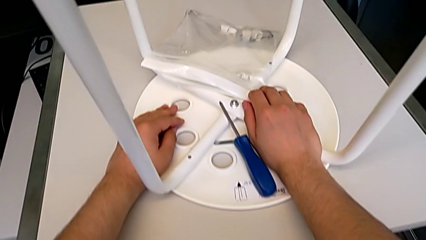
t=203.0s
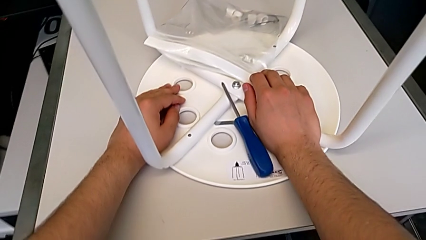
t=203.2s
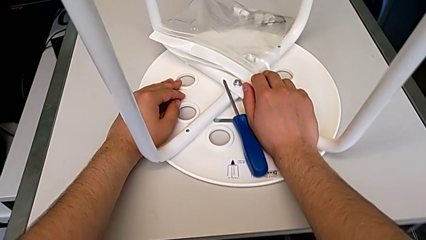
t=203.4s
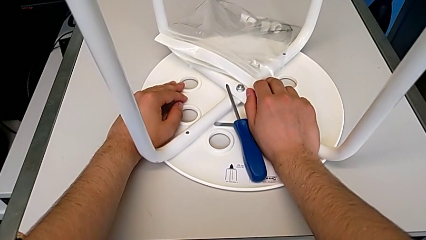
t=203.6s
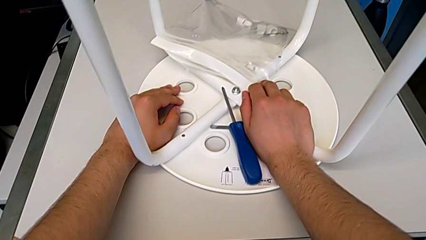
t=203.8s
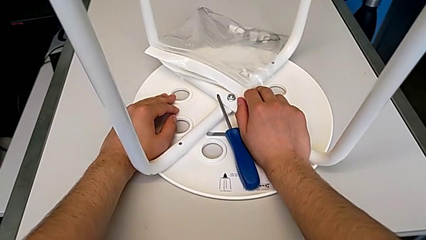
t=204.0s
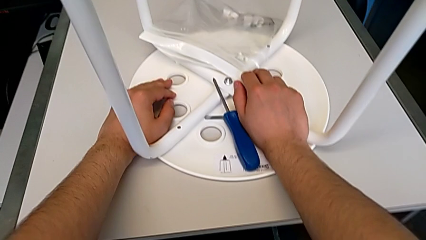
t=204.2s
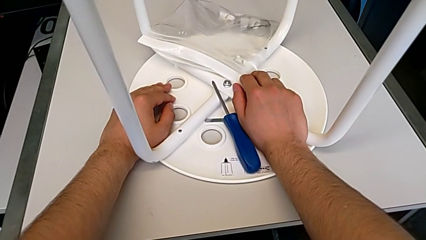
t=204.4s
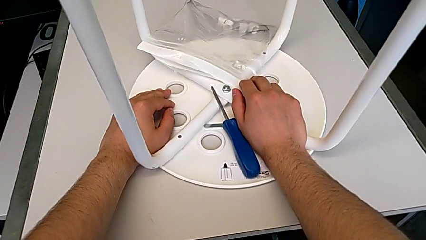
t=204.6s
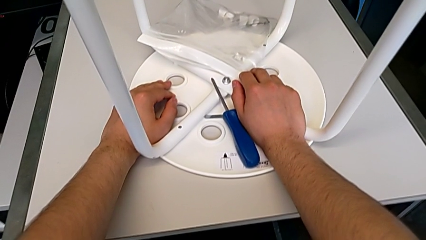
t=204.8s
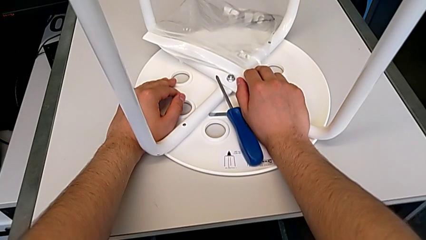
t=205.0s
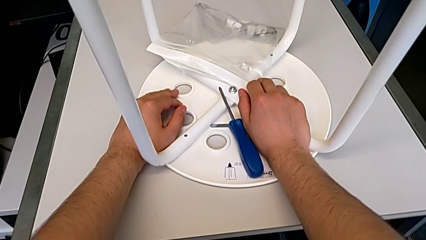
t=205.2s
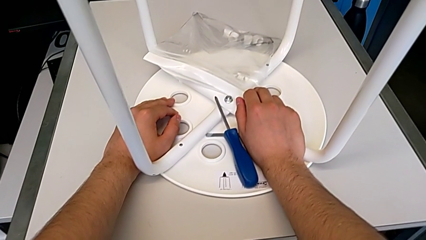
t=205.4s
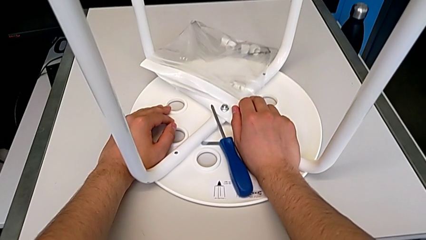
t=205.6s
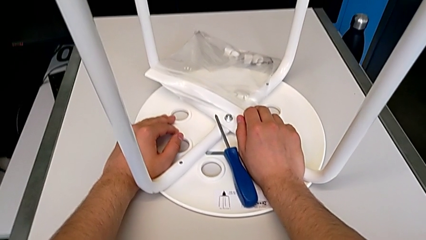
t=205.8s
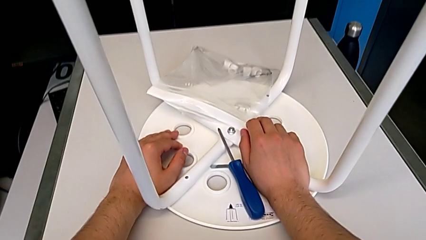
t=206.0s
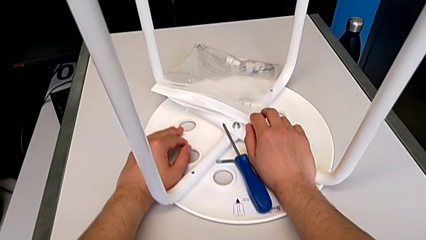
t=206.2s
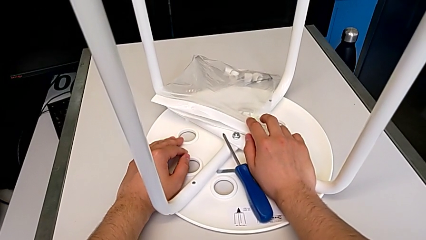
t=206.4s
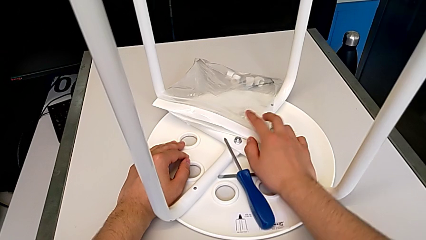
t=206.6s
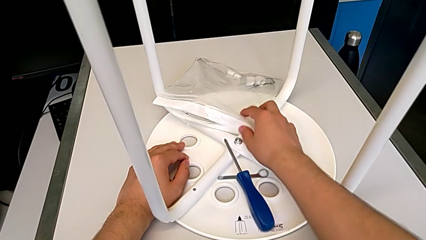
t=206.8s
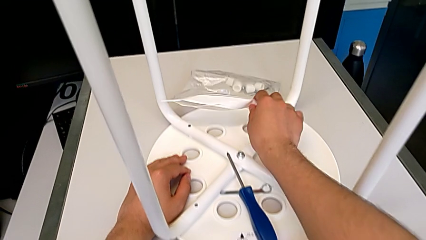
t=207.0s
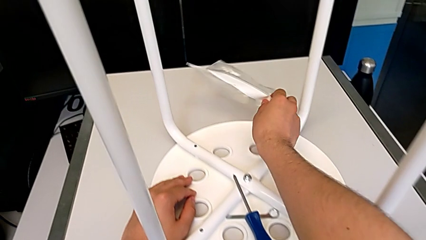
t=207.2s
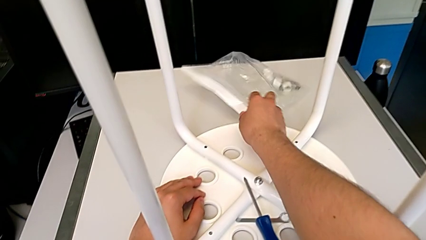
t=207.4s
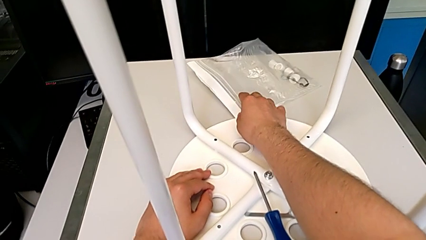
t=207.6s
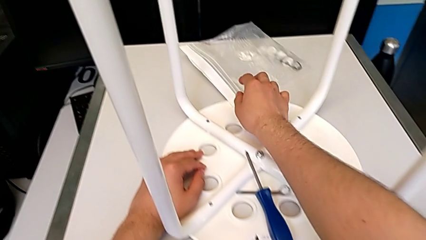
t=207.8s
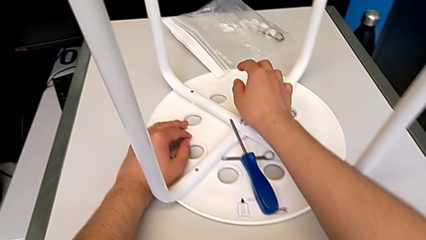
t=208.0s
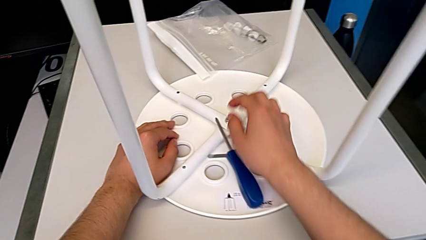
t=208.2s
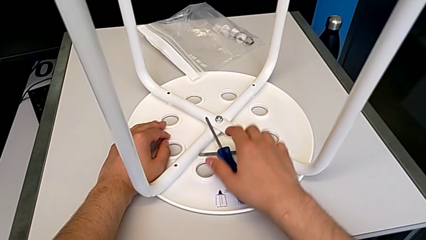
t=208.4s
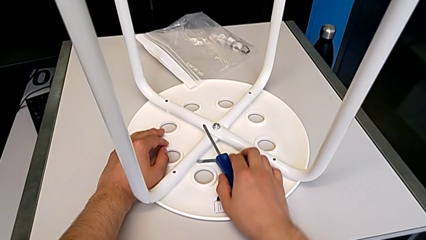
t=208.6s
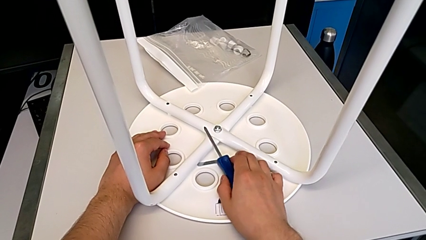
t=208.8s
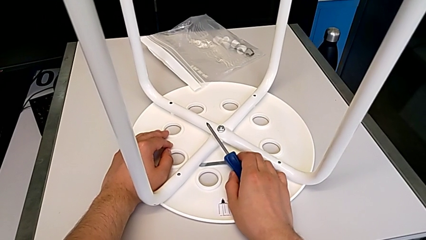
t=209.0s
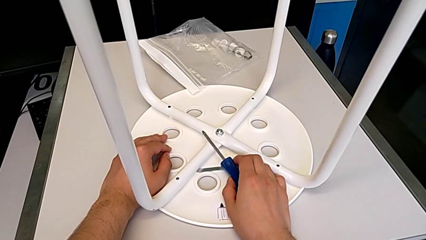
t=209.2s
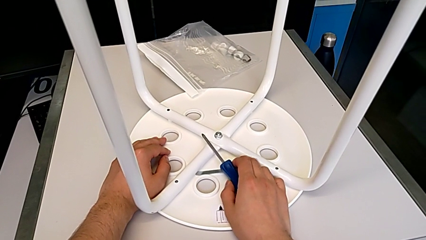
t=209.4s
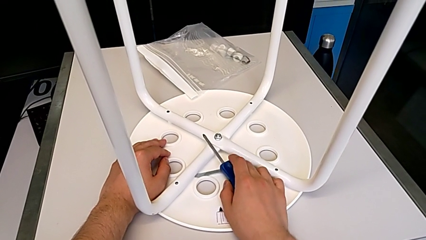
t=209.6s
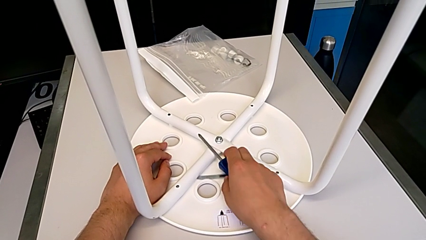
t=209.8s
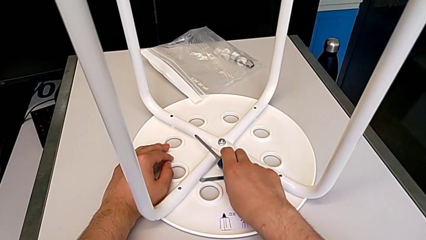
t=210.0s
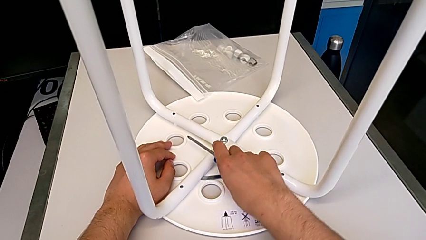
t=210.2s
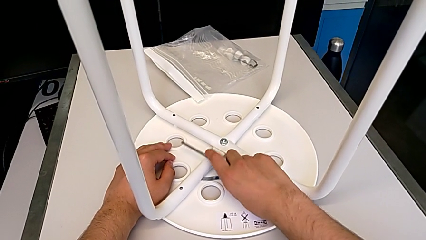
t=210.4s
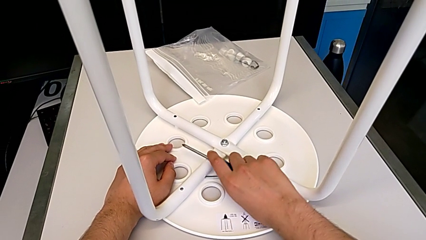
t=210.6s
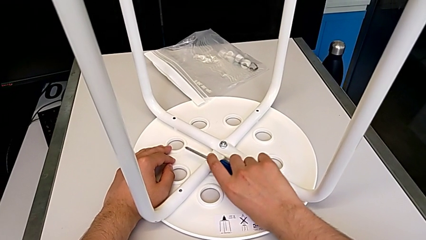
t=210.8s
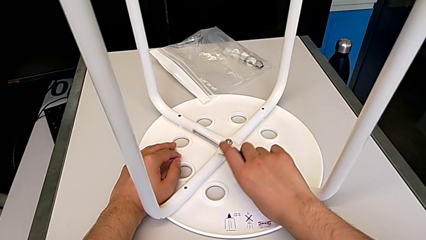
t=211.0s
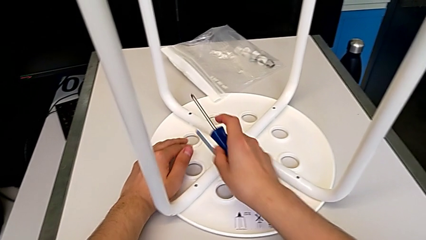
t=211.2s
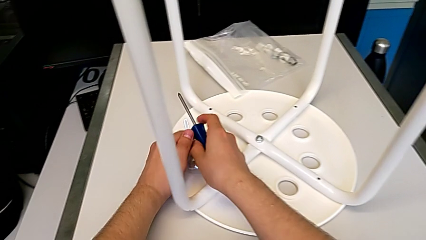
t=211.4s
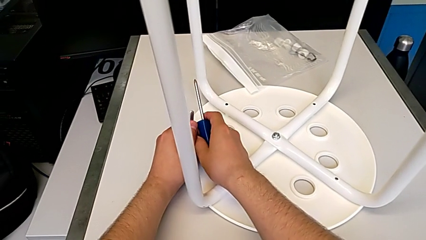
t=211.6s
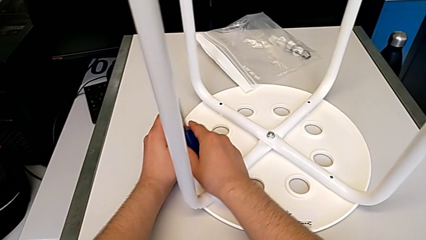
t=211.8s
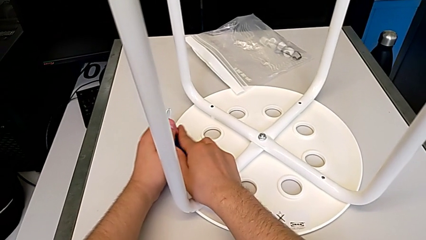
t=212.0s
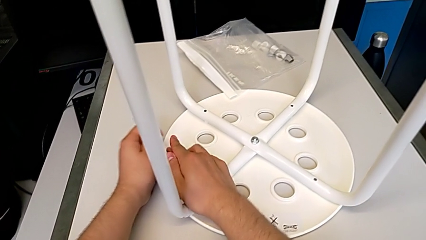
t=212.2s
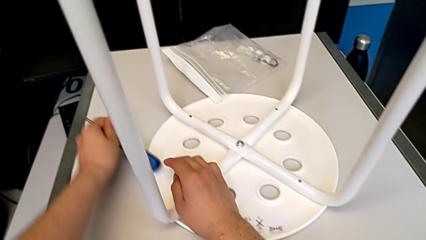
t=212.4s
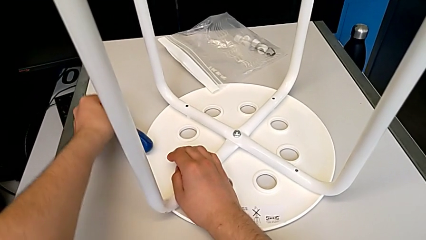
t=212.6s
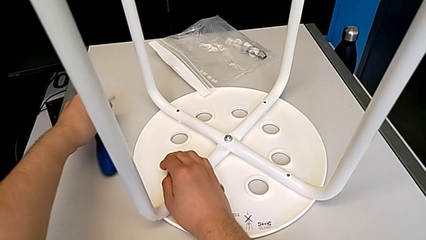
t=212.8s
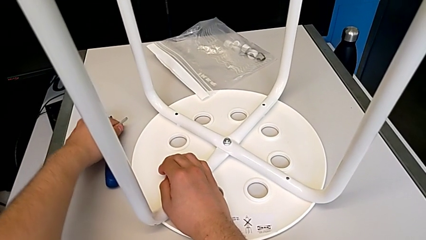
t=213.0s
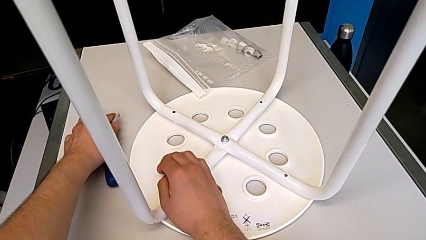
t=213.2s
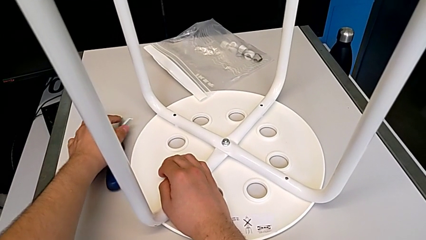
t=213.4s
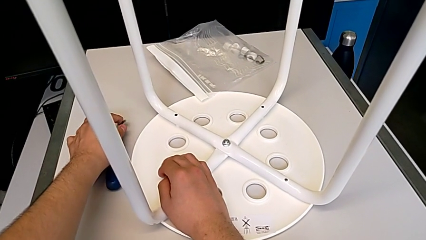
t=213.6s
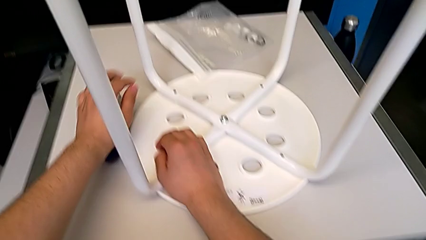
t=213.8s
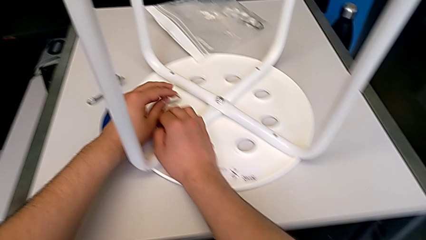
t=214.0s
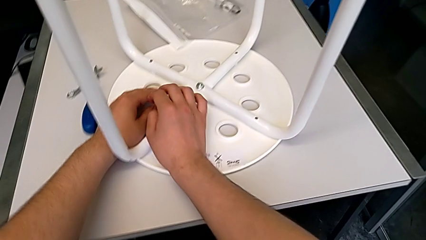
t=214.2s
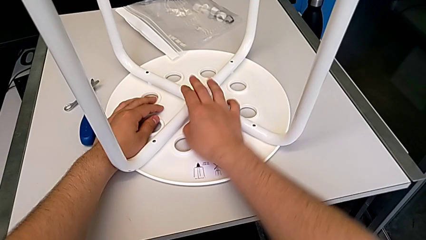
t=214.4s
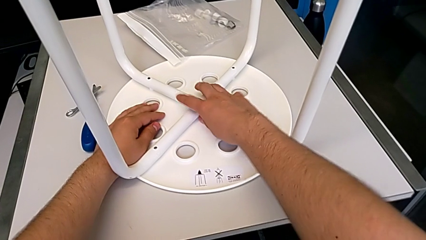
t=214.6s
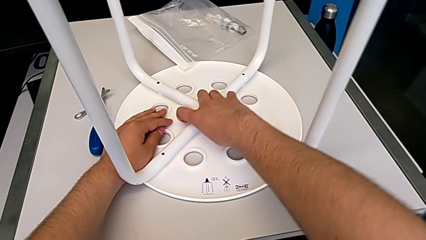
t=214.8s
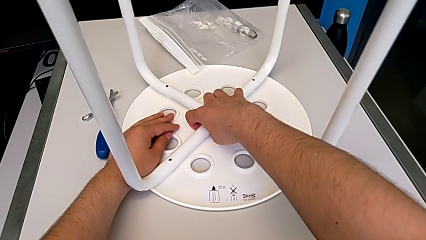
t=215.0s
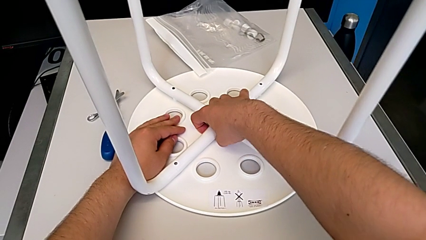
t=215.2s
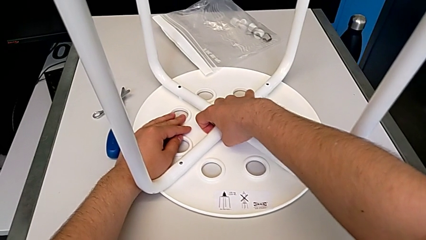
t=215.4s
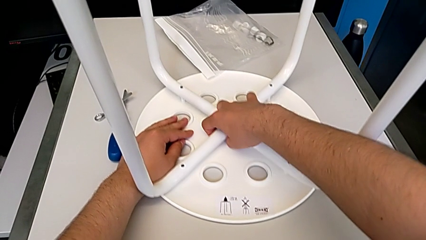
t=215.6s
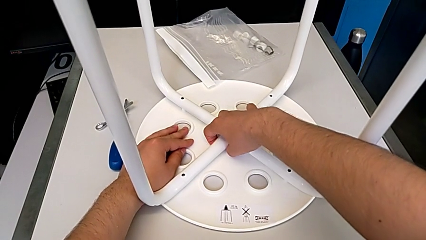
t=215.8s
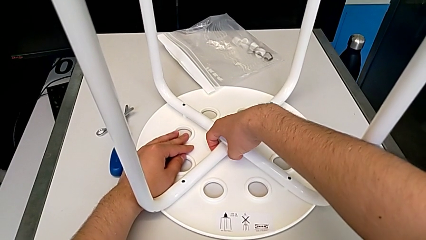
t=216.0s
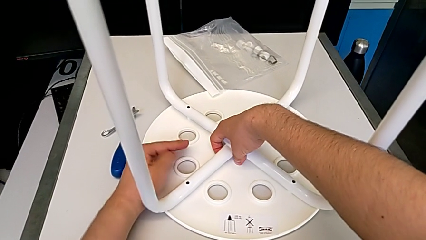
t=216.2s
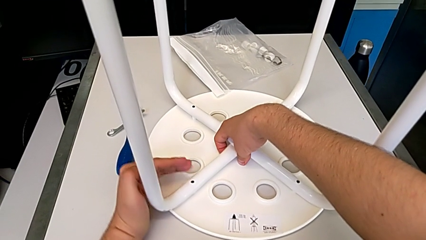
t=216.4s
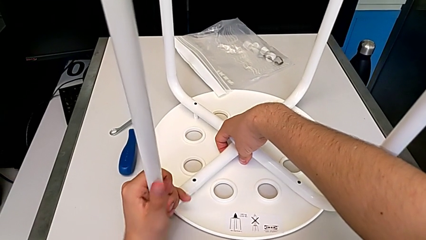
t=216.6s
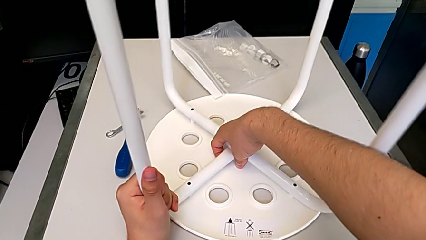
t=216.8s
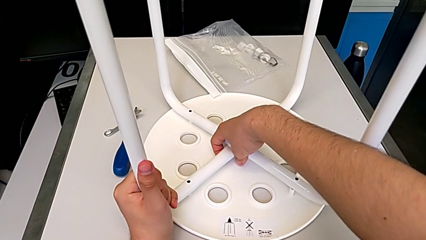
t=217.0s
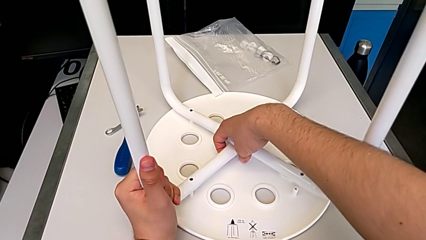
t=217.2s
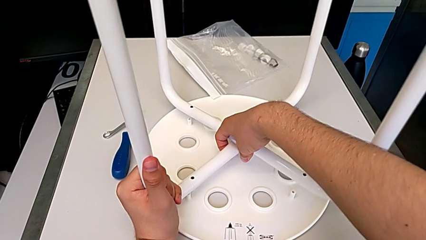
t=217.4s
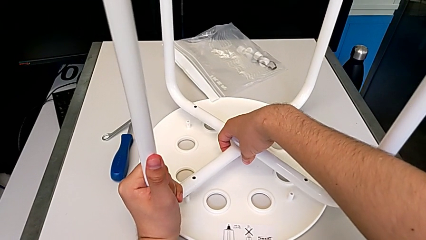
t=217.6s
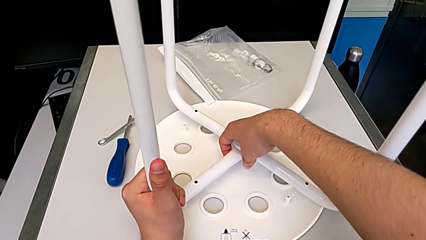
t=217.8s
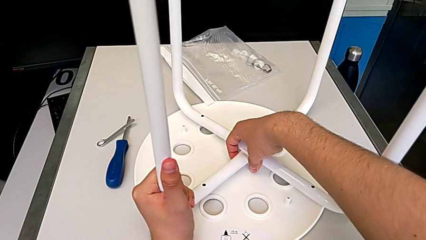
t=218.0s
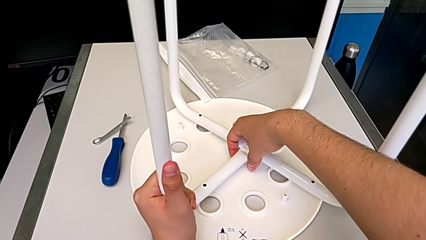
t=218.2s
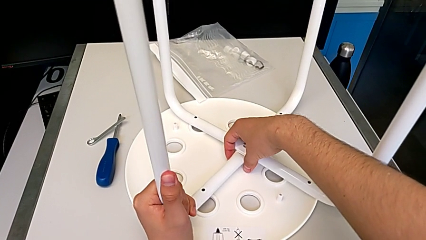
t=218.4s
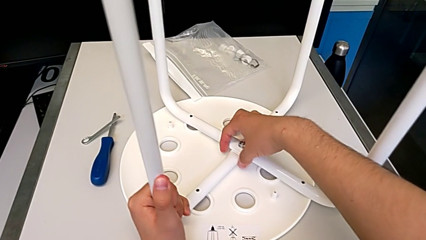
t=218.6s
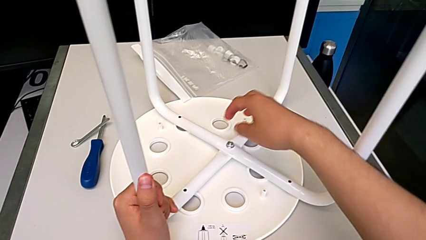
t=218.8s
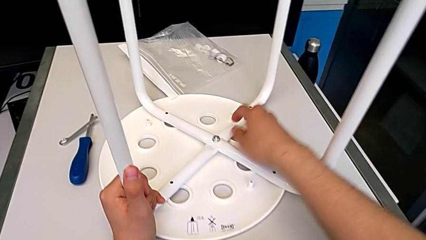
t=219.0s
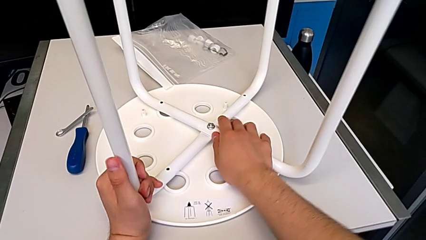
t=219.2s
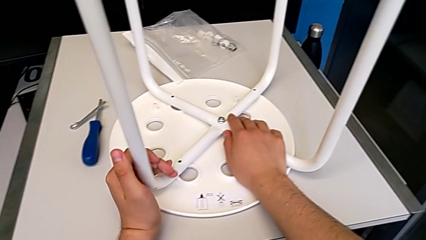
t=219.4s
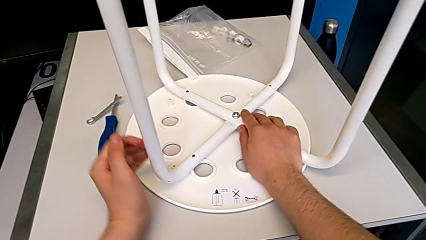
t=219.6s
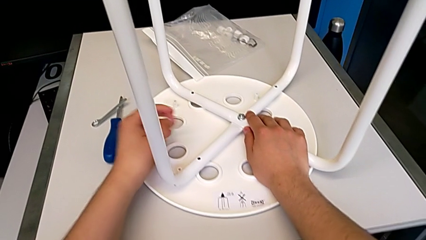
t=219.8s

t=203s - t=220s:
The camera wearer is detaching the legs from the seat. They push the bag, grab the screwdriver, lift it, grab the middle stool, lift the leg, place it and disassemble it.
